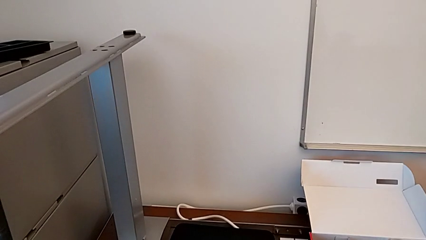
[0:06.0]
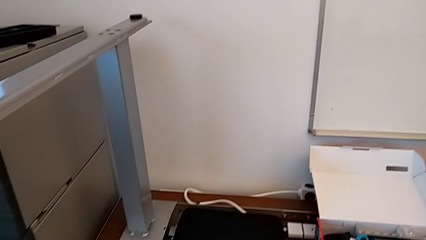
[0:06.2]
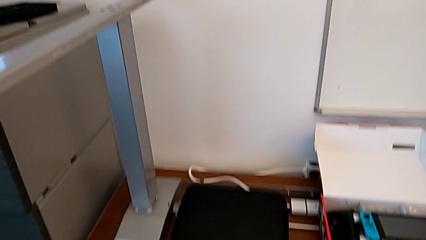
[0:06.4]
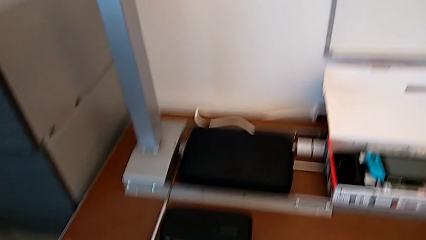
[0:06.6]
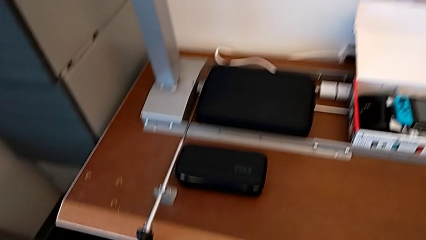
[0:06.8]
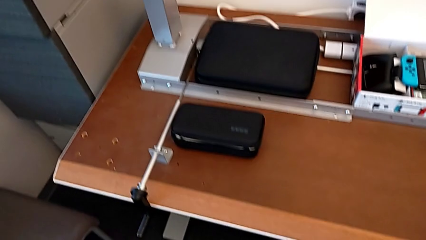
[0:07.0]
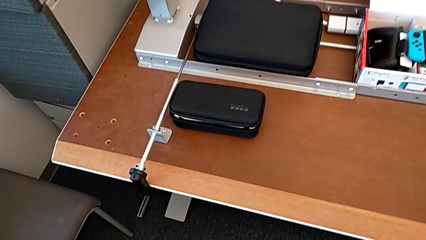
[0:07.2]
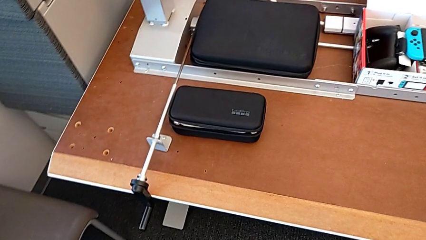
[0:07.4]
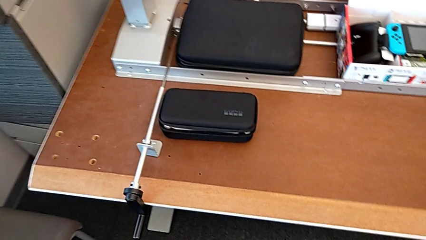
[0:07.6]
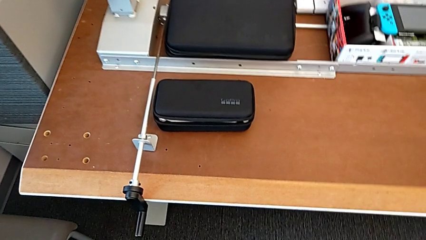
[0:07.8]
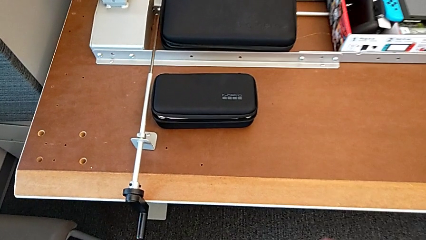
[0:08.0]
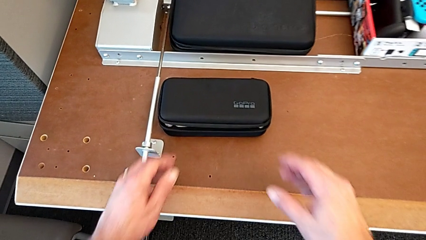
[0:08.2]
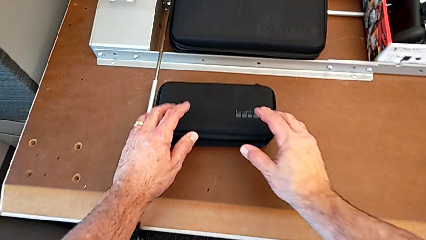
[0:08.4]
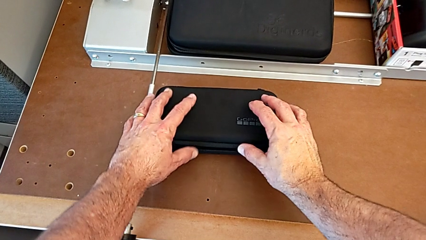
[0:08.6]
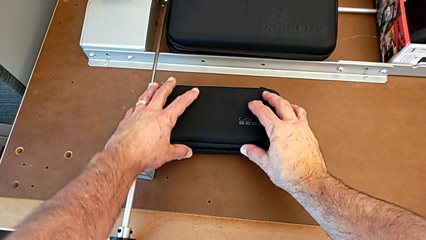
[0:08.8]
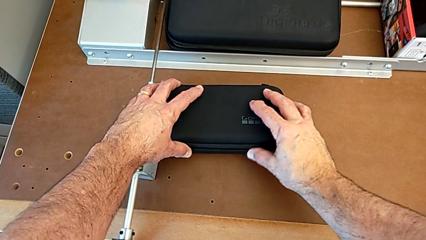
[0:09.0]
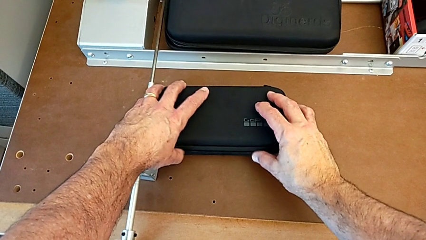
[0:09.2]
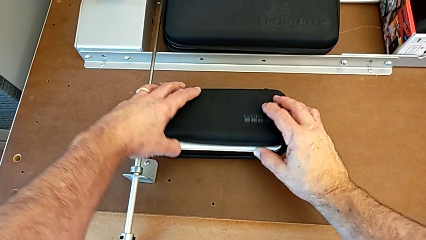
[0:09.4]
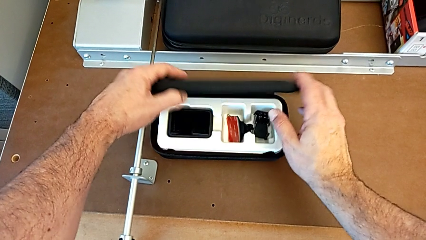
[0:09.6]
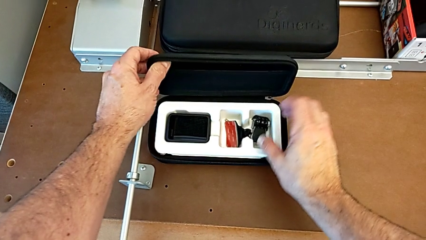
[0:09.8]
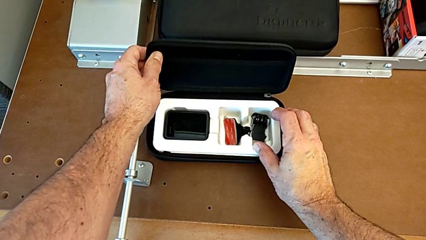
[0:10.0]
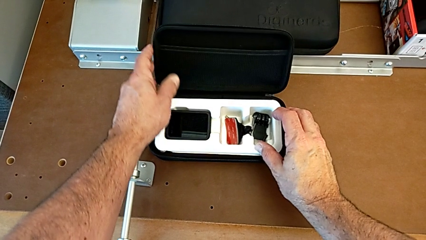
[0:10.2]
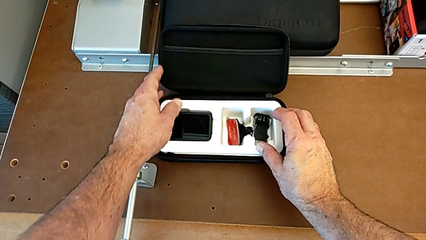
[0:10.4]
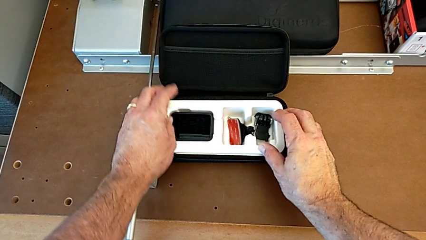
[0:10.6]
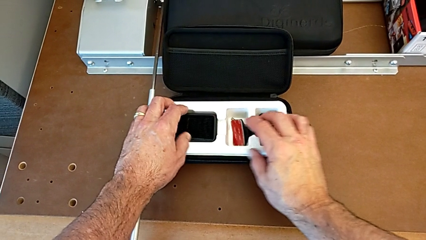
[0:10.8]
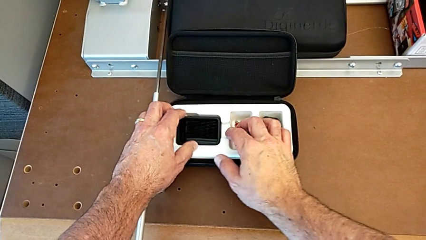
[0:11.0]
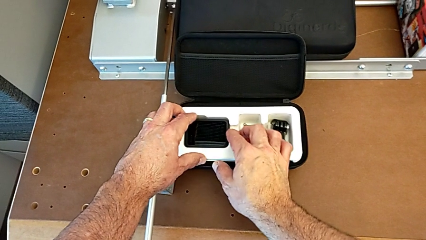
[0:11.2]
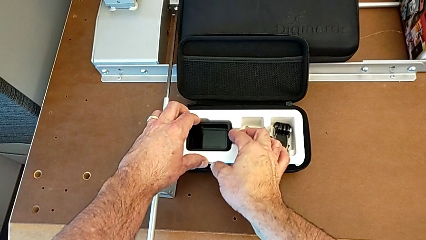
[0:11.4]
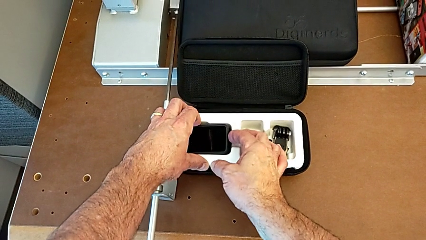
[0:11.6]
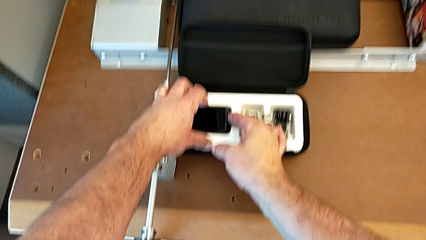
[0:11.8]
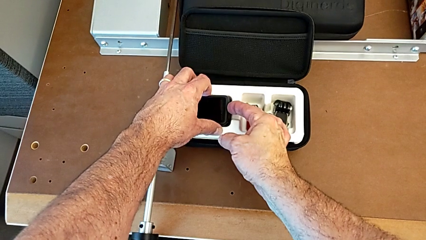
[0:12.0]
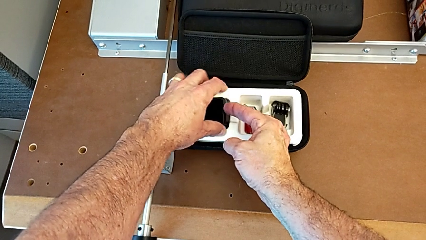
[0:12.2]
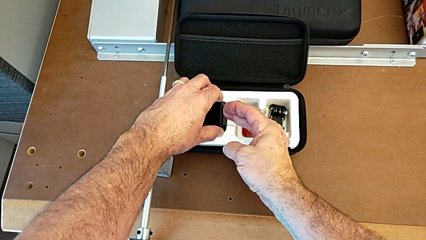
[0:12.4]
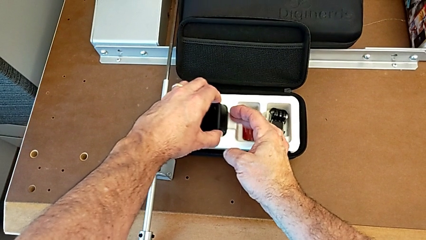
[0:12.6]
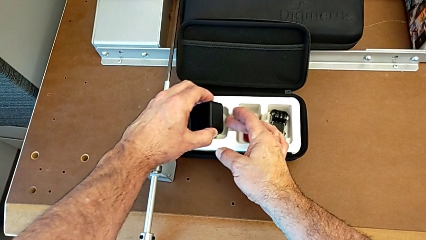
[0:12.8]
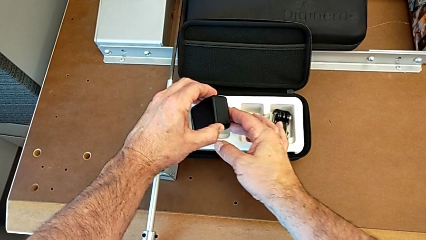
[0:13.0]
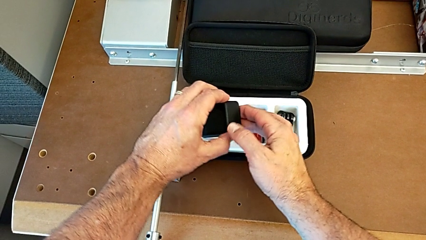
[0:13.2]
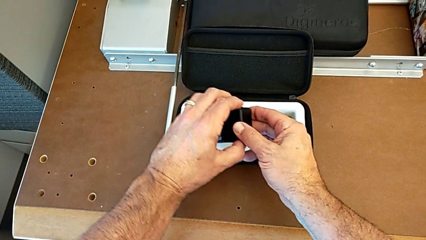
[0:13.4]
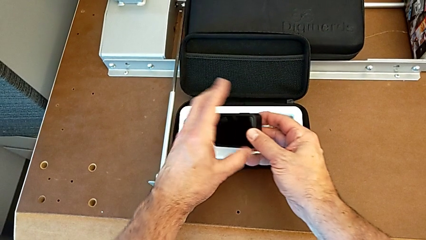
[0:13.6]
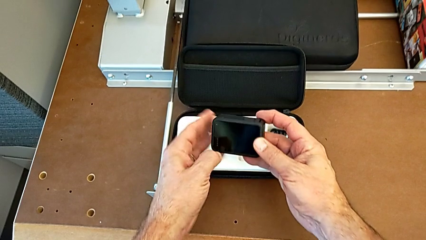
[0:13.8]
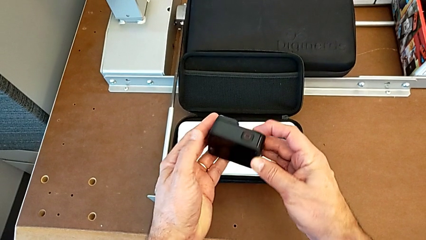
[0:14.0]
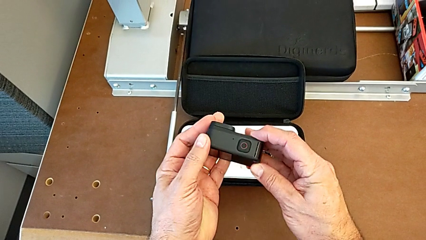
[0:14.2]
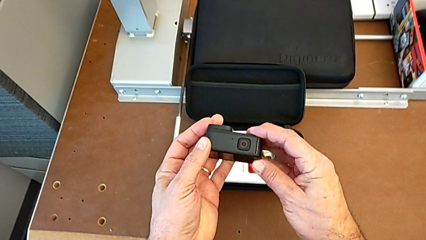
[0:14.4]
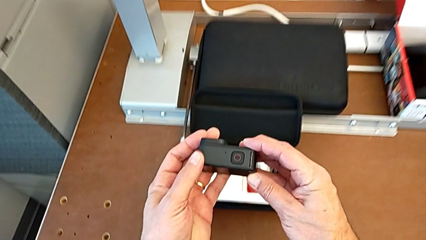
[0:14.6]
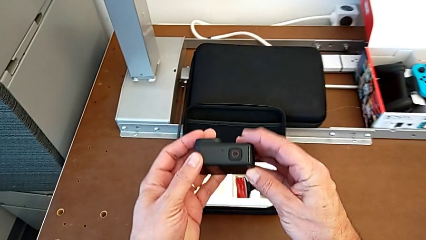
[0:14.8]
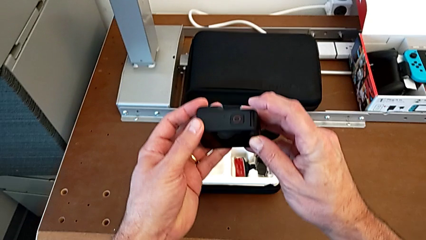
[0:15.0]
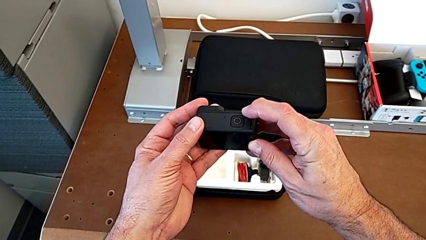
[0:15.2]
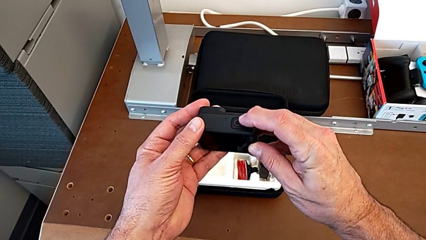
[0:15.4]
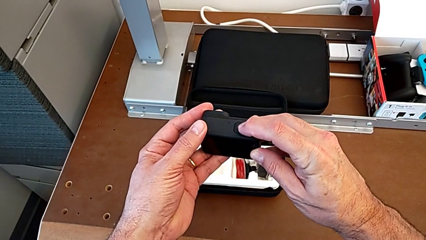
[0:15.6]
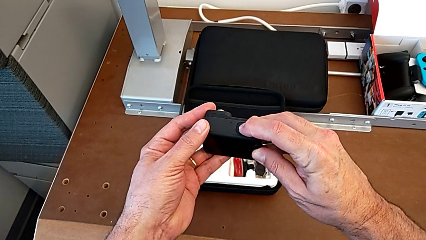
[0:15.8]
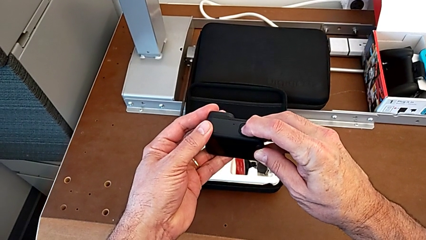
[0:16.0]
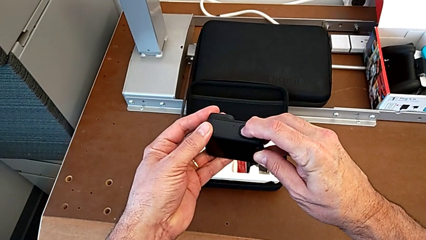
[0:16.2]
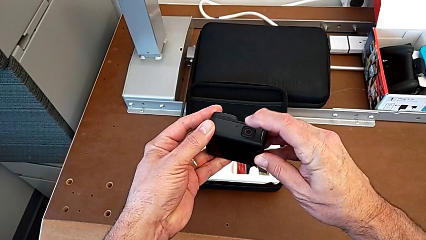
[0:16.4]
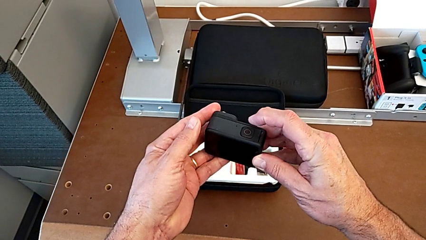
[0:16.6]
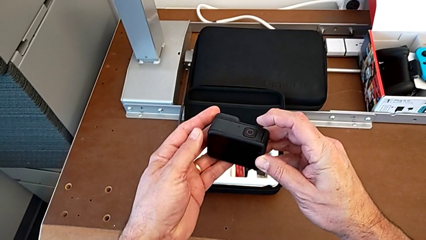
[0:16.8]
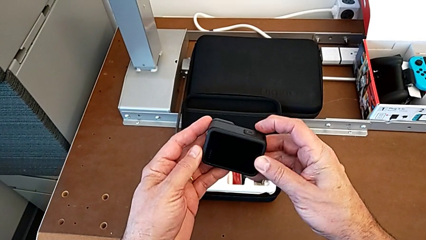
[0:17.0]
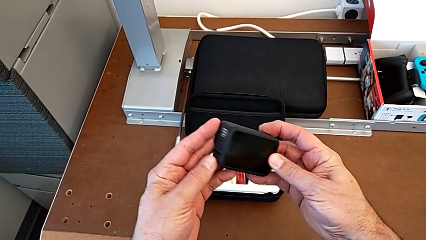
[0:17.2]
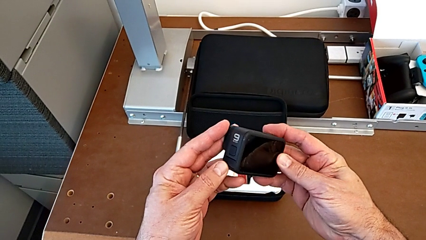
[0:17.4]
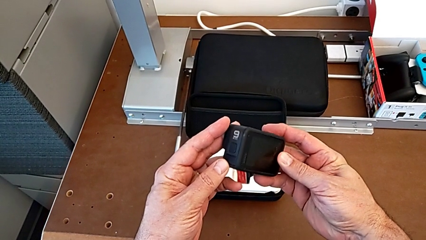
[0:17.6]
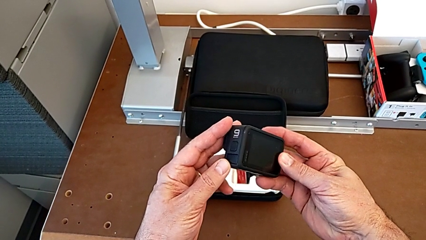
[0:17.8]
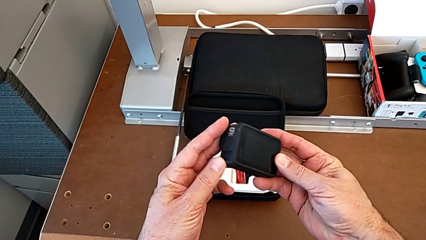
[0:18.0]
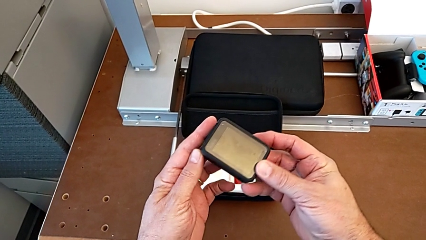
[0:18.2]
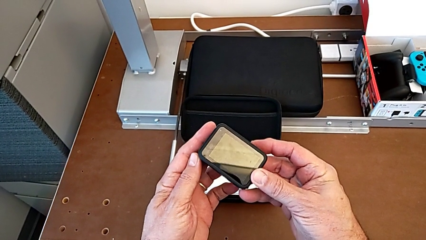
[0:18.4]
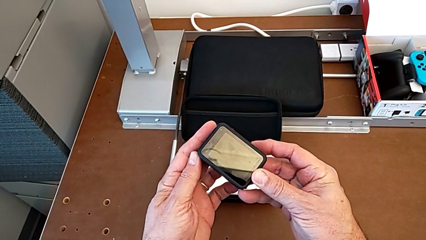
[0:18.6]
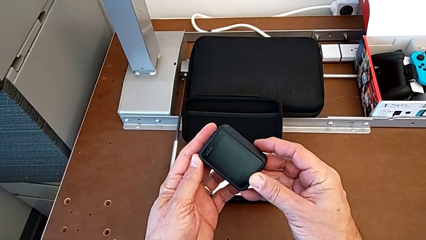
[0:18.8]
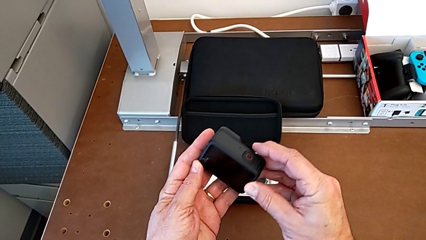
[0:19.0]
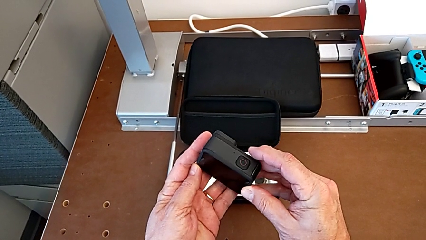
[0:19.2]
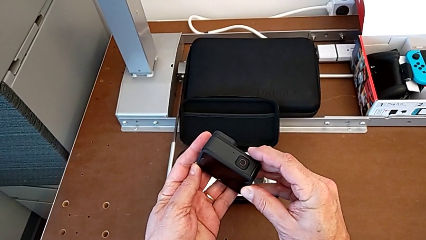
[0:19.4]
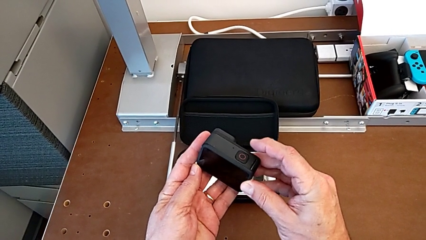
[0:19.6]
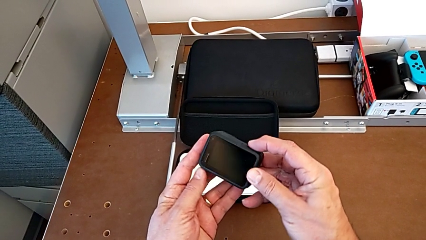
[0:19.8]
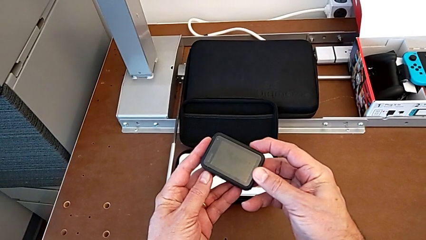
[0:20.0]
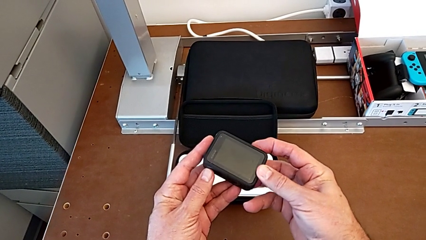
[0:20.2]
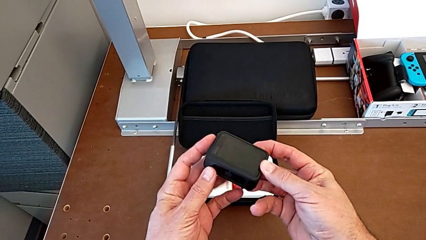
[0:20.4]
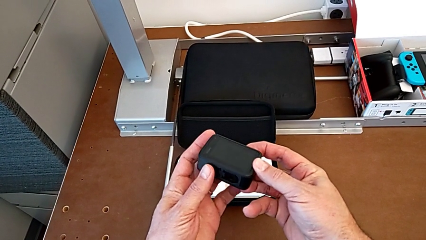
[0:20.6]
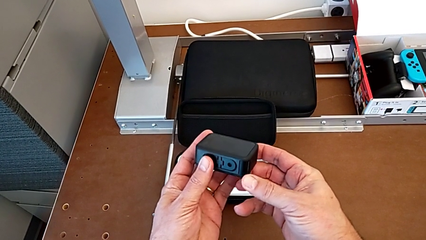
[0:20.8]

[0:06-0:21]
The camera wearer turns on the GoPro. They open the box, withdraw the GoPro, press the red button and inspect the GoPro.

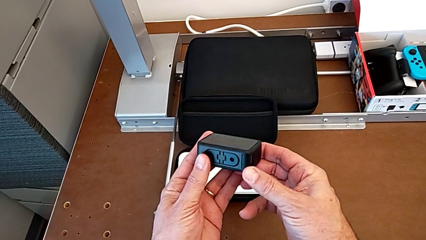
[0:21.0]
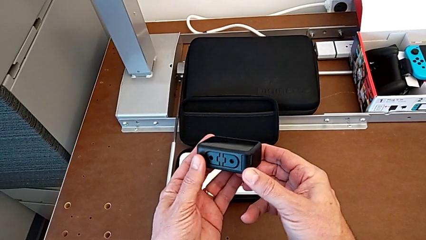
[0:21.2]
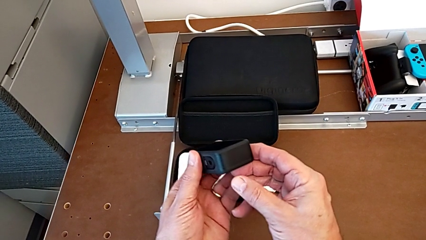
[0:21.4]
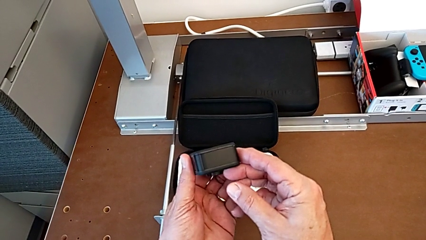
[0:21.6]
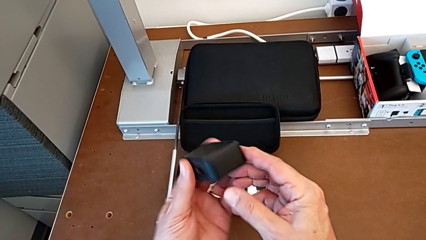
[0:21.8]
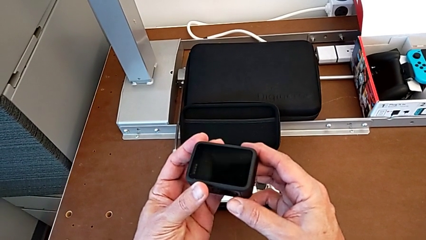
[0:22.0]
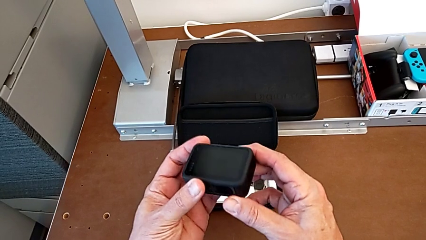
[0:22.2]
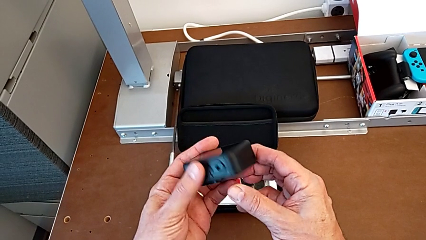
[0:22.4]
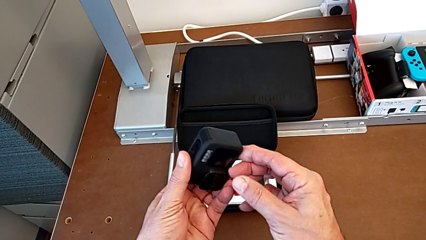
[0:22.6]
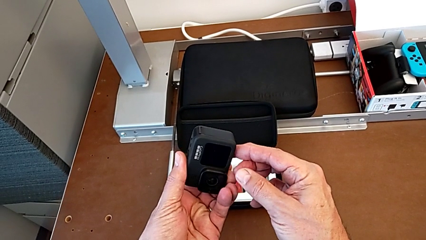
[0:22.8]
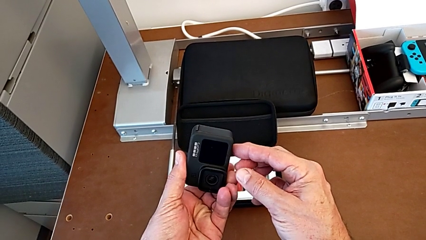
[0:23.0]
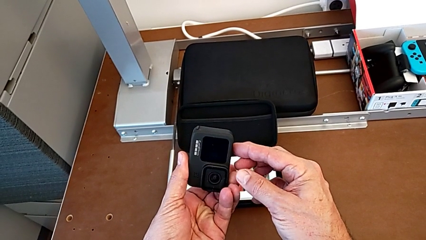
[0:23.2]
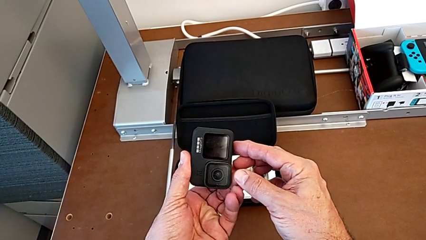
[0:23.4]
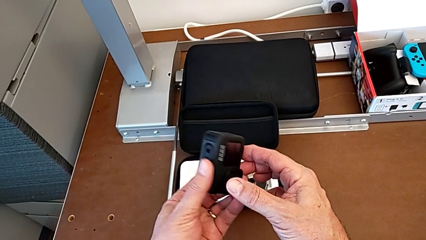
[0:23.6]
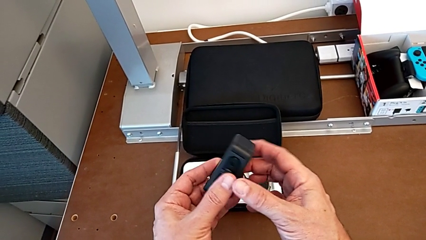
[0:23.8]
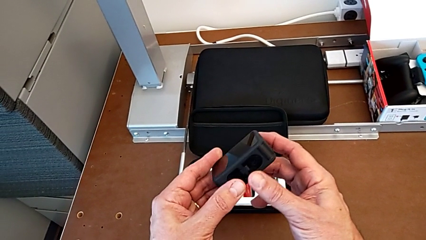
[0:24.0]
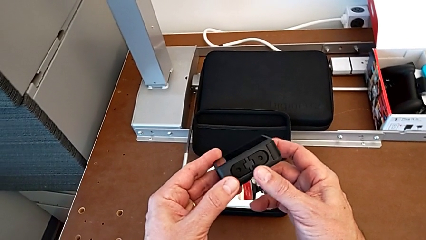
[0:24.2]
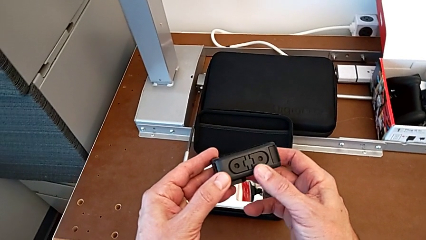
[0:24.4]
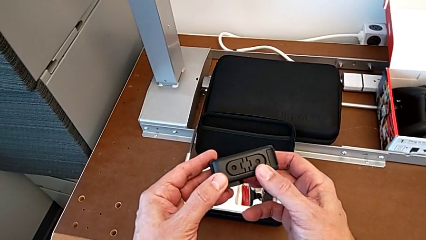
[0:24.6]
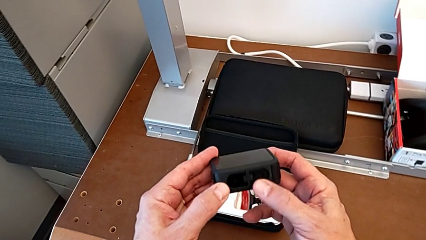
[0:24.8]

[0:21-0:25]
The camera wearer is removing the battery of the GoPro. They inspect the GoPro.
